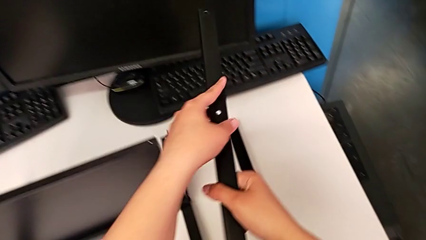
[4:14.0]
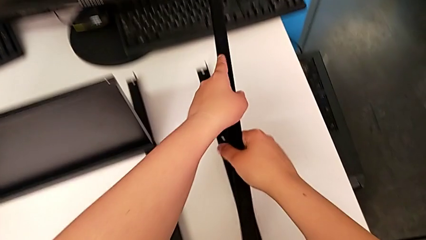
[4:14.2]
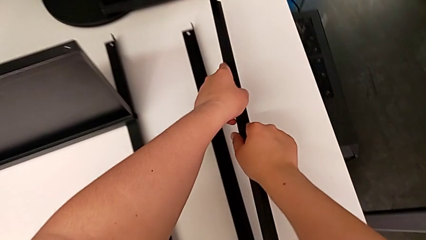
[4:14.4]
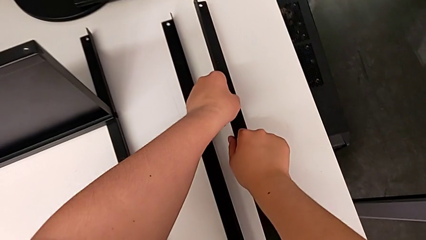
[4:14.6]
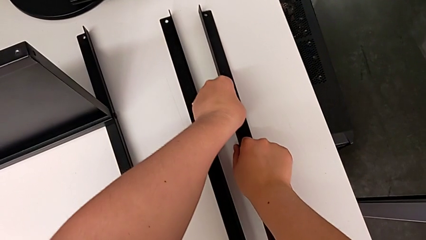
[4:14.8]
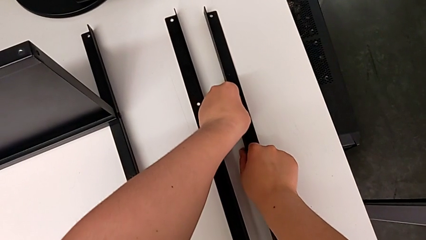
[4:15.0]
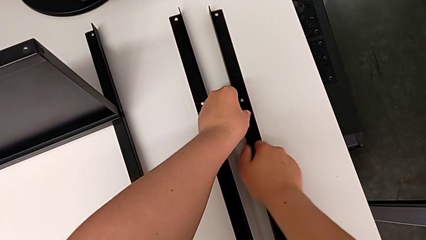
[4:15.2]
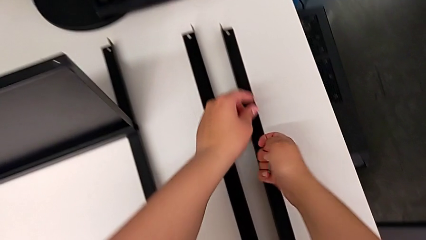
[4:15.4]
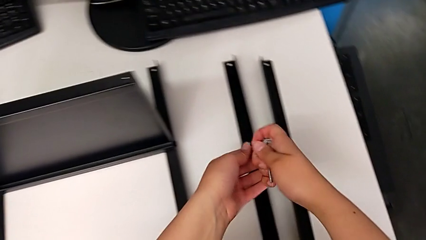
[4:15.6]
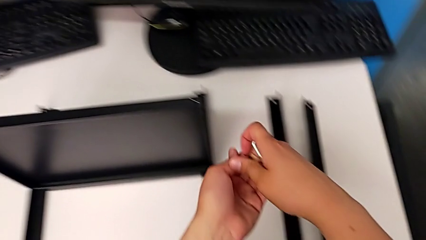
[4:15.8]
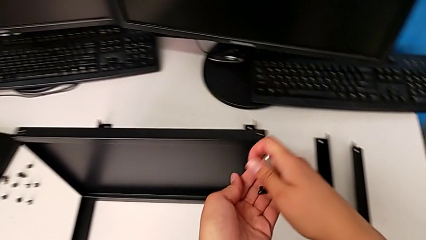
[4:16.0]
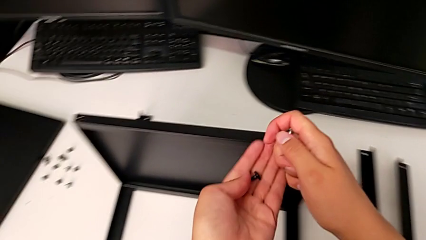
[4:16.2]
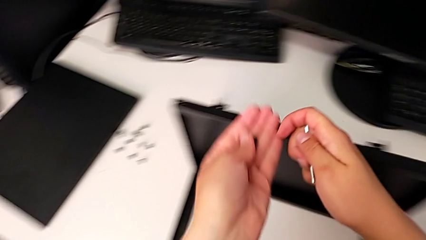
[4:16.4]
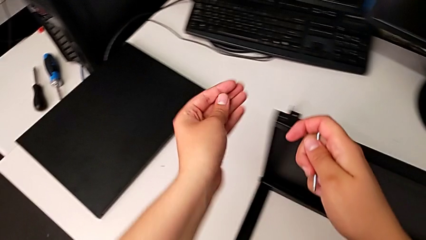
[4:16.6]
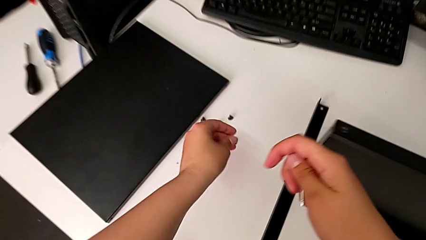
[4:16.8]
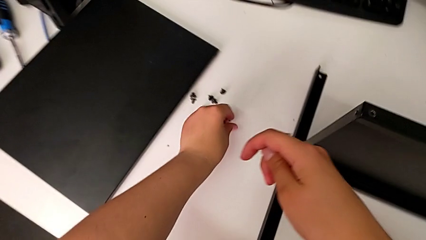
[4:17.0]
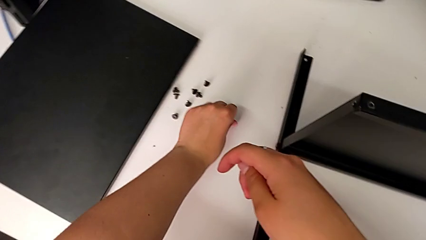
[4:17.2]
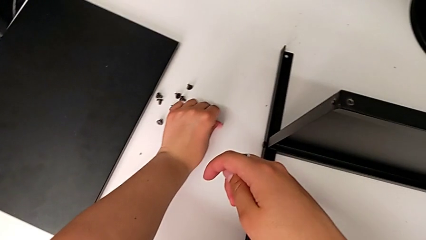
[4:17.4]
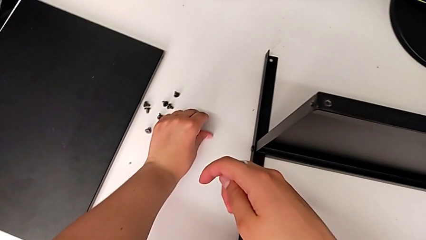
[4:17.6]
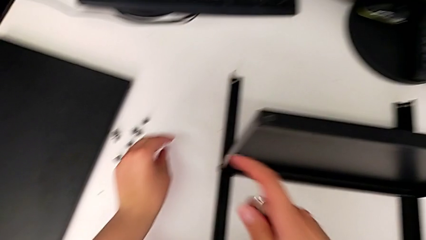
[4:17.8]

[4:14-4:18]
The camera wearer is disassembling the second leg of the shelf. They place the leg, grab the hex socket head and place it.

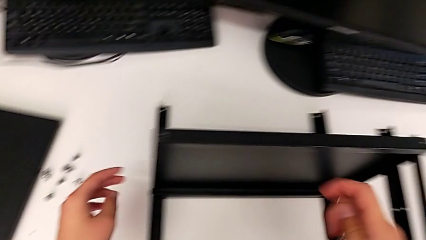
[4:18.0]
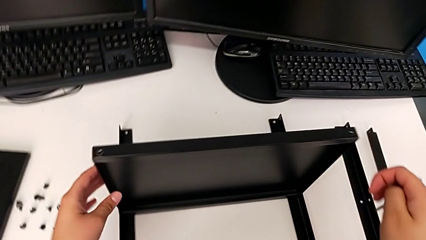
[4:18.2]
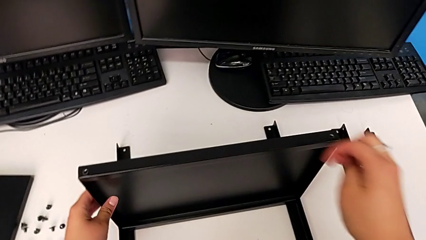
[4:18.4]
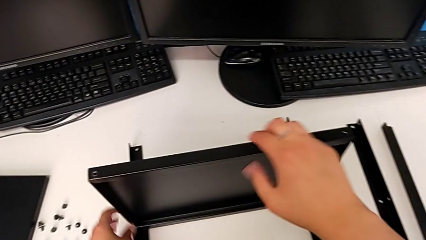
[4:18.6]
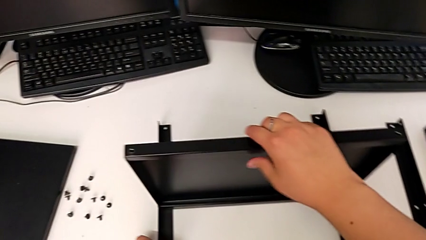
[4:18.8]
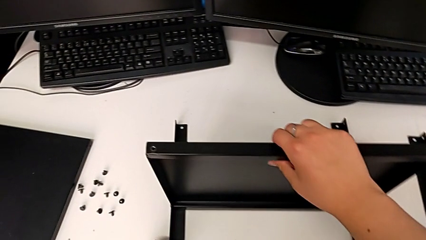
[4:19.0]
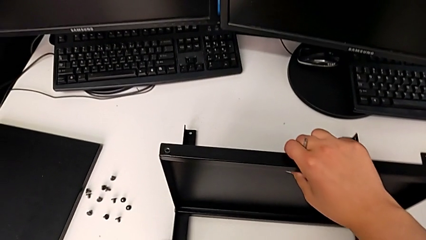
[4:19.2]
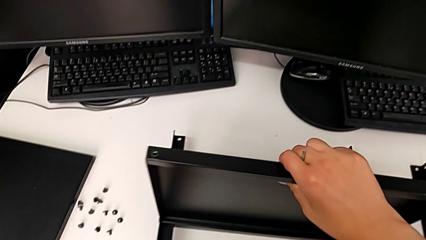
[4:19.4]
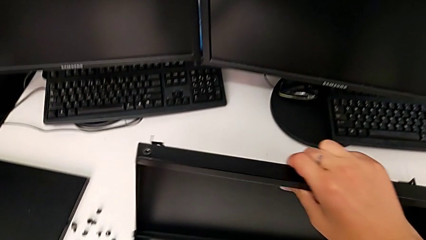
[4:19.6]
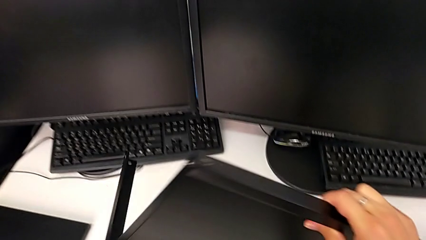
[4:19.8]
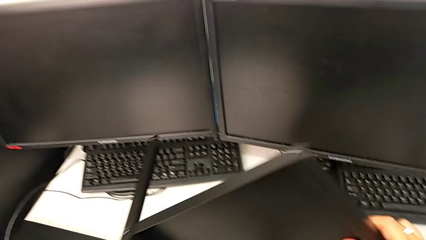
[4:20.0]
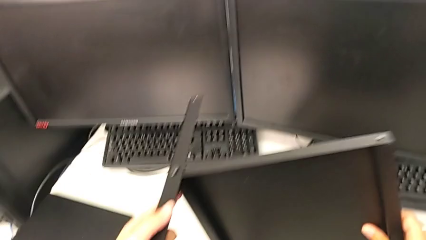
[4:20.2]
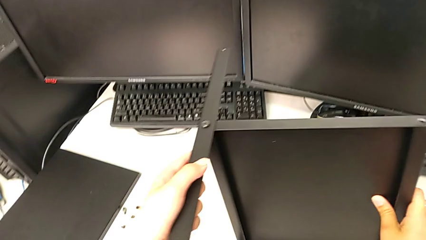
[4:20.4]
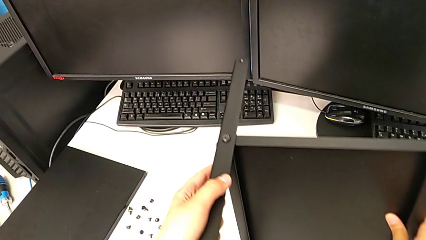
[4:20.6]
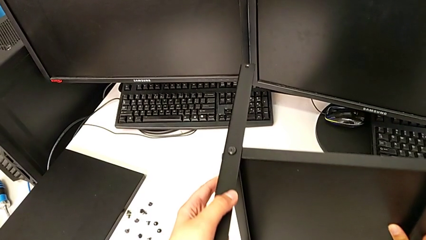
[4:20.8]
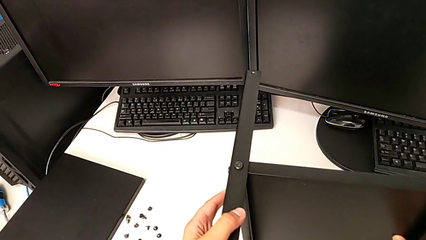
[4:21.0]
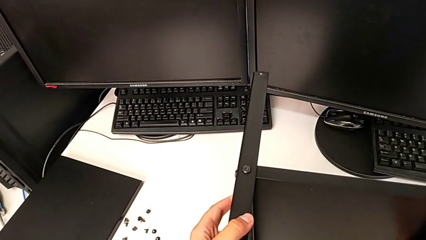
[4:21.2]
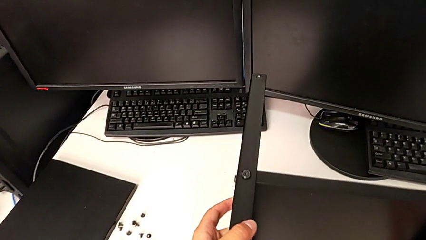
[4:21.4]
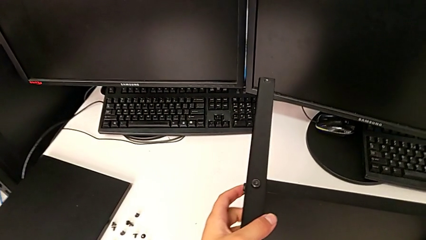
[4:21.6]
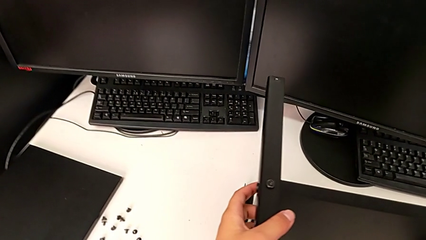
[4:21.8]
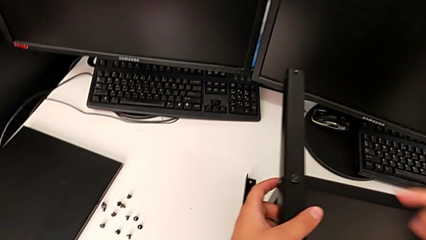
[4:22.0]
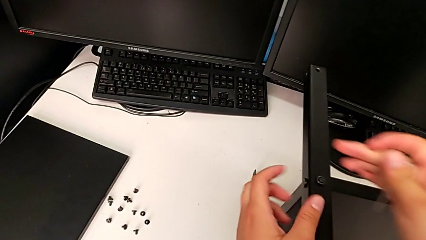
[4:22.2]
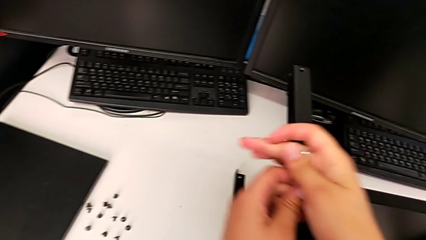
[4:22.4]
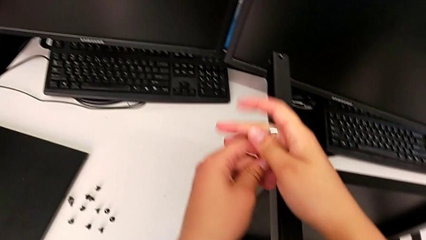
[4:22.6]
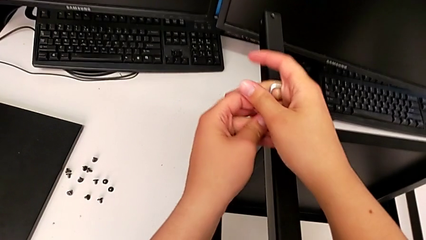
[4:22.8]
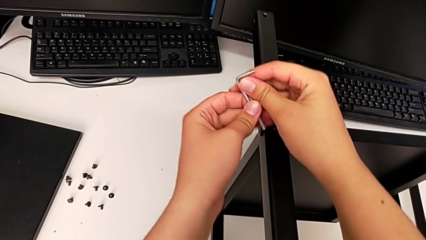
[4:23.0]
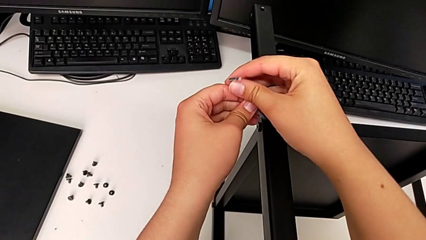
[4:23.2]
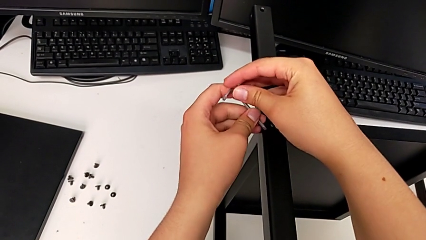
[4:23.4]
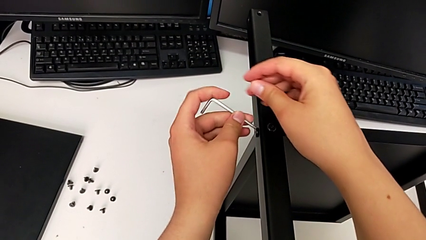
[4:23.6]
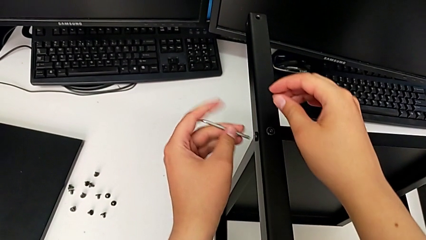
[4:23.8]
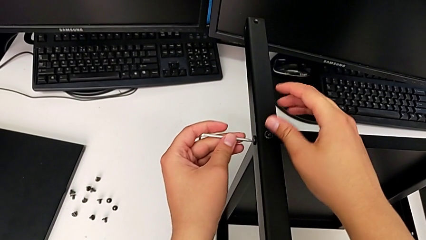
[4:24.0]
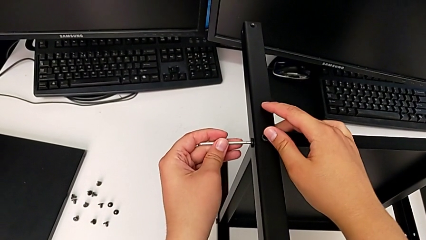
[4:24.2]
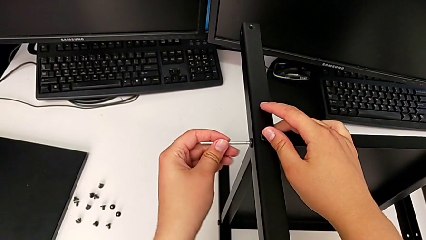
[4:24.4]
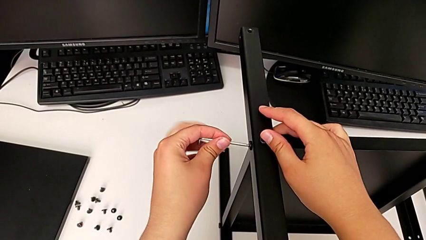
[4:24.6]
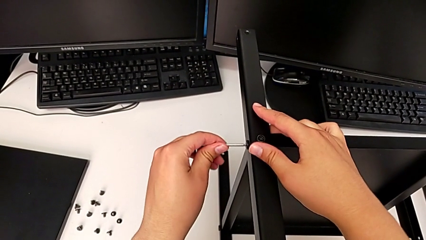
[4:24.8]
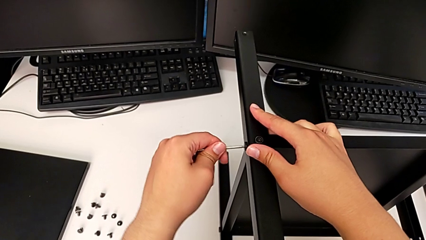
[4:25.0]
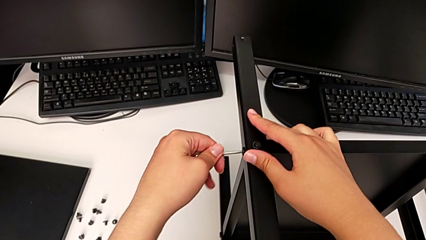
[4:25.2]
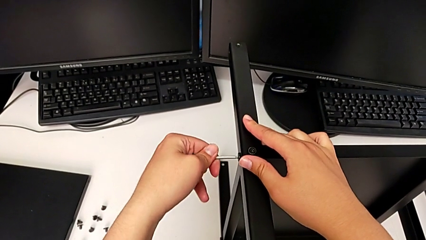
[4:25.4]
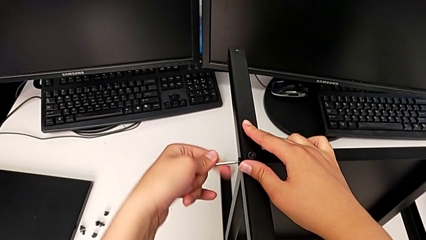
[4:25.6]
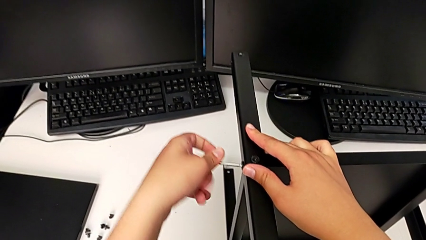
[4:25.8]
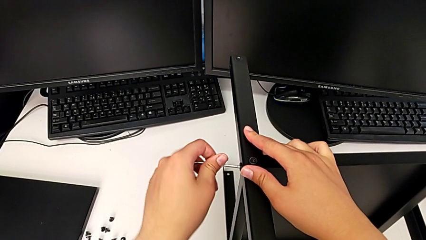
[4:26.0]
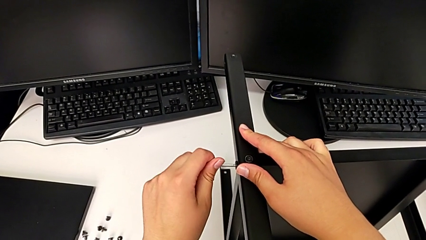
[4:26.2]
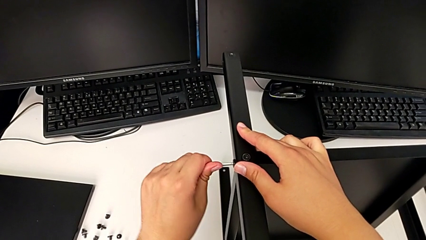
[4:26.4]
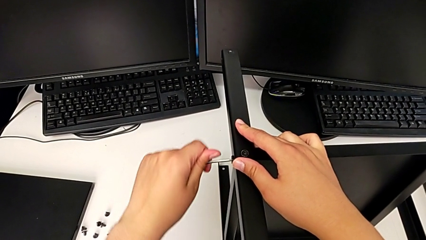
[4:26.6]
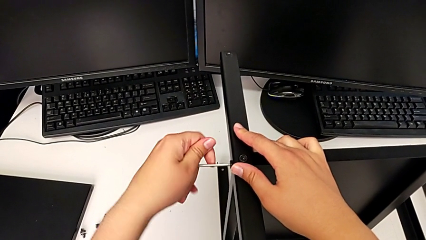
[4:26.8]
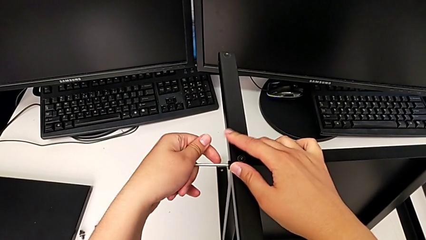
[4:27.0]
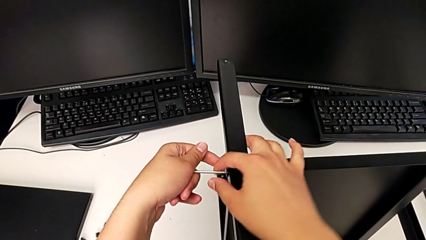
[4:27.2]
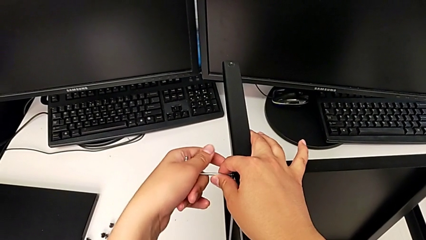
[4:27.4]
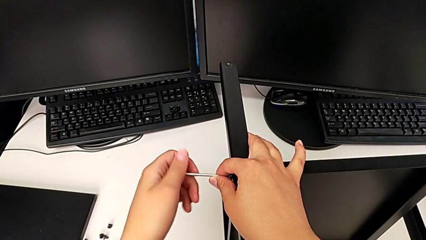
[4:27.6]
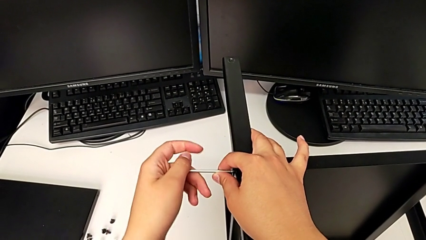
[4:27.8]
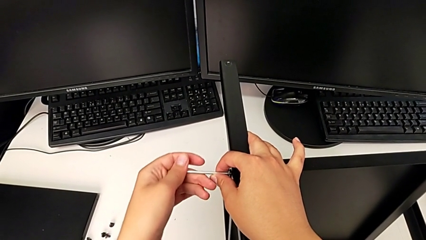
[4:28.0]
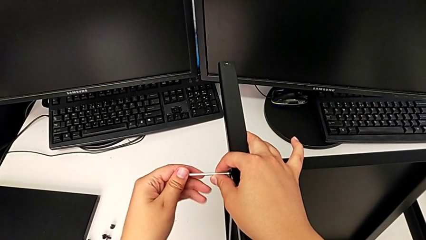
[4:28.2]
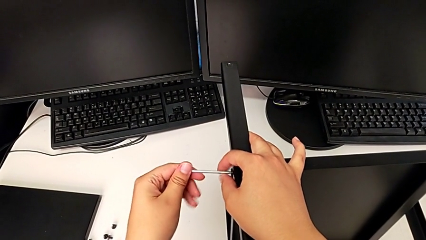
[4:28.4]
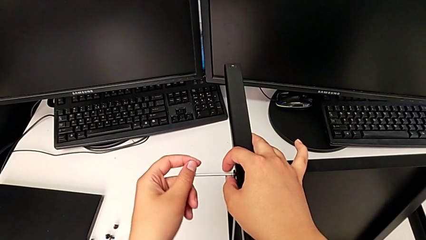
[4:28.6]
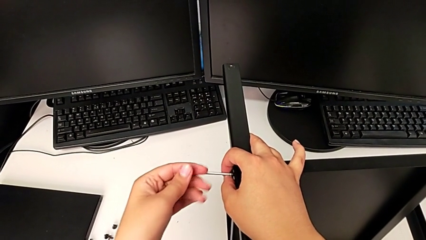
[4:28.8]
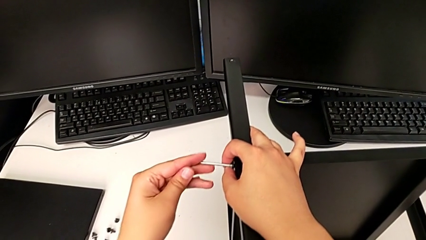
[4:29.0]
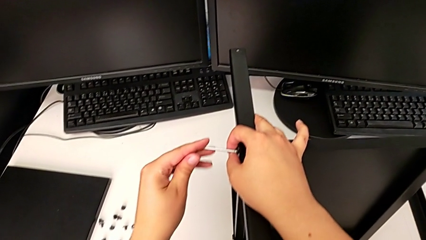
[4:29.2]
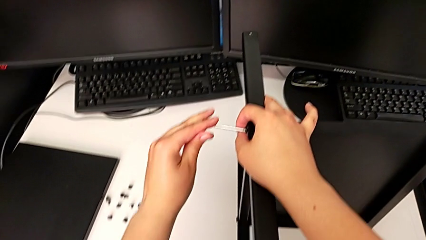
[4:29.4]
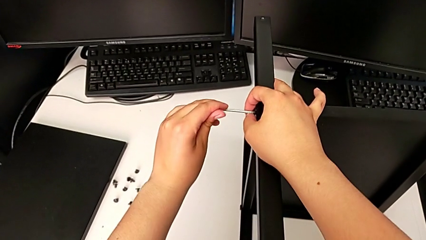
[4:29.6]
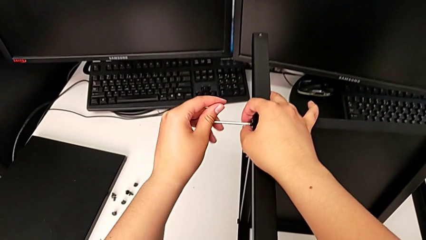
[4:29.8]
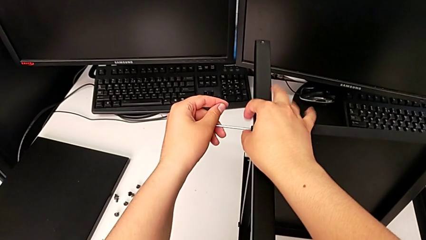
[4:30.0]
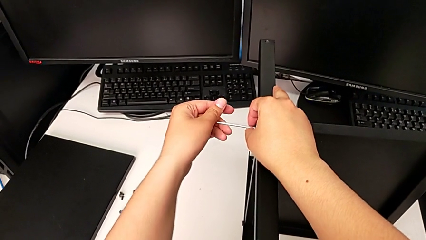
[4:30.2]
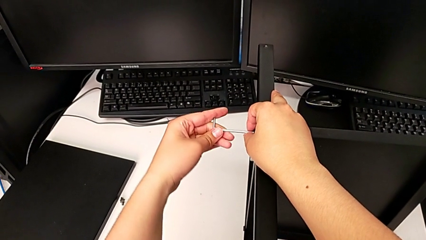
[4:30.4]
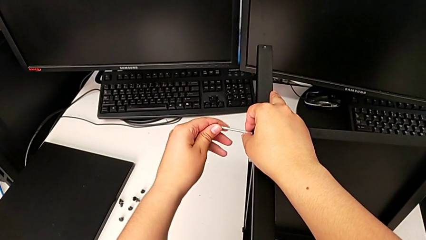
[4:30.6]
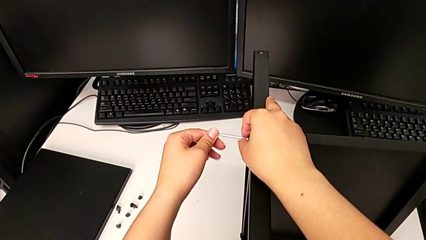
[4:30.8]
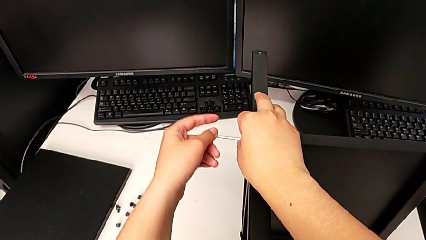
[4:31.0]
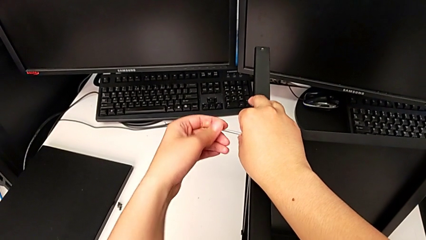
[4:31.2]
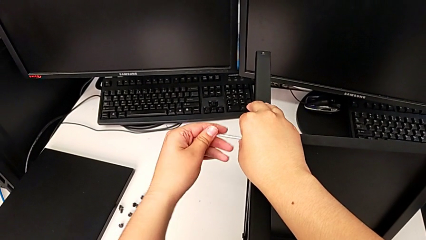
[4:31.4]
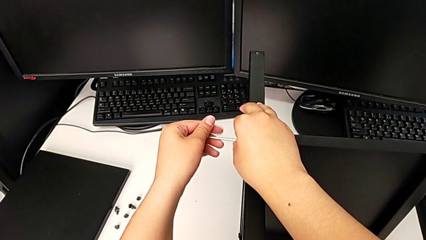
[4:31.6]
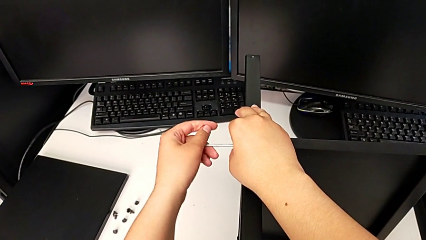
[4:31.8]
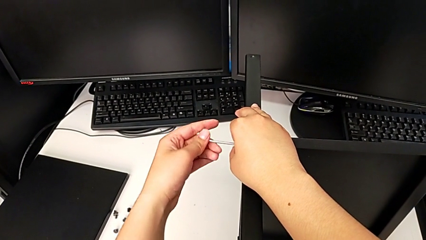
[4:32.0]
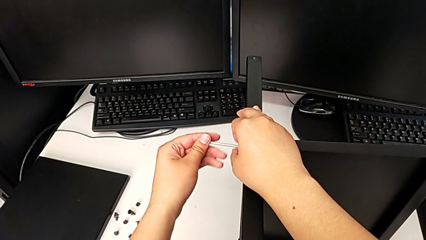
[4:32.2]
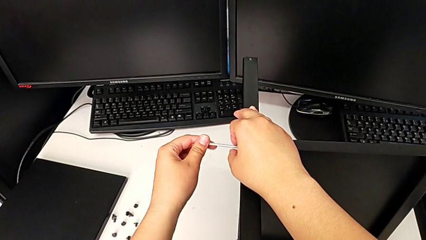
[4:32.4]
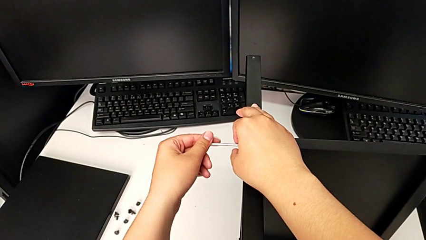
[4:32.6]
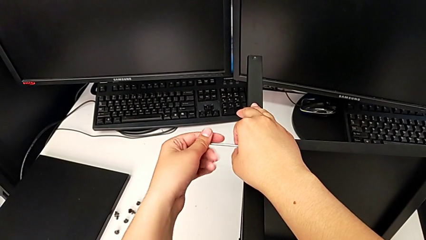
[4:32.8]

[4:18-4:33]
The camera wearer is disassembling the third leg of the shelf. They rotate the nightstand, insert the Allen wrench and begin to unscrew the hex socket head.
